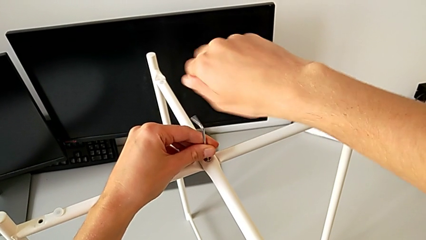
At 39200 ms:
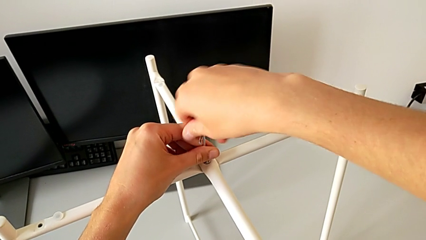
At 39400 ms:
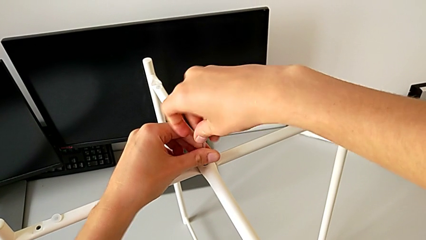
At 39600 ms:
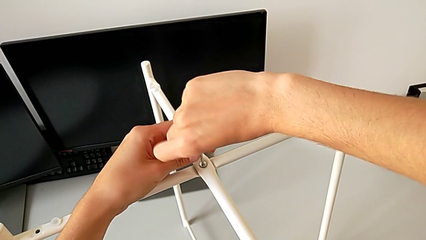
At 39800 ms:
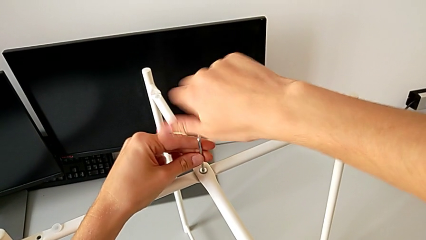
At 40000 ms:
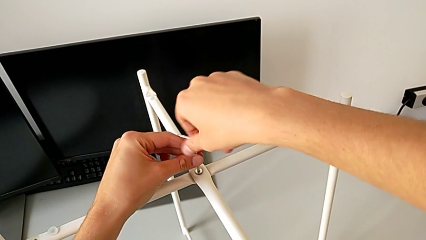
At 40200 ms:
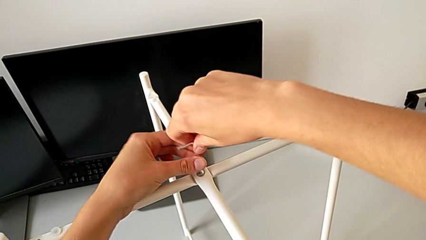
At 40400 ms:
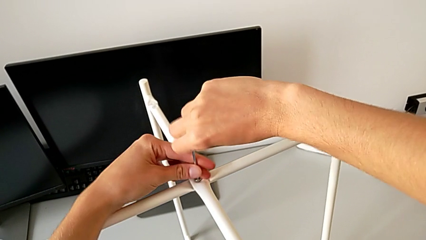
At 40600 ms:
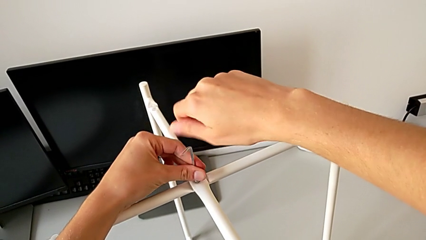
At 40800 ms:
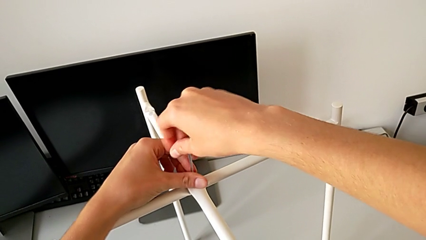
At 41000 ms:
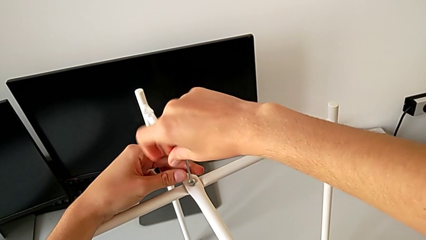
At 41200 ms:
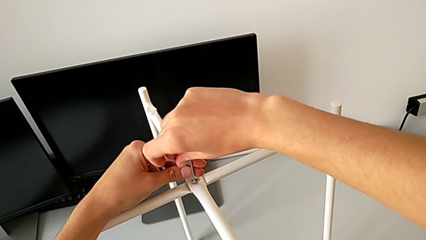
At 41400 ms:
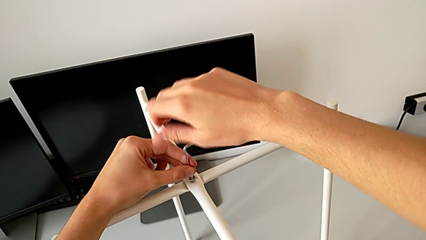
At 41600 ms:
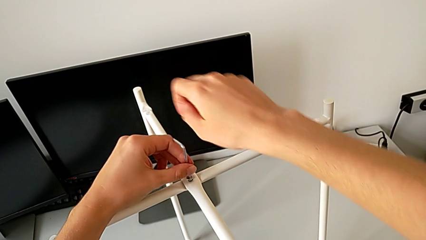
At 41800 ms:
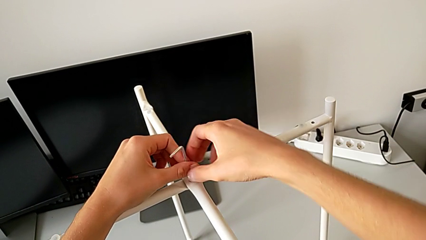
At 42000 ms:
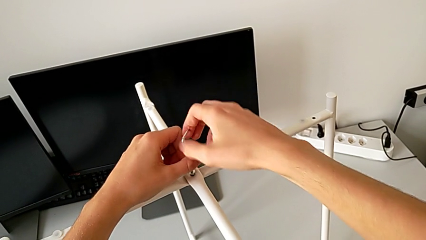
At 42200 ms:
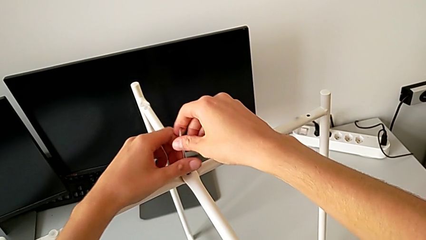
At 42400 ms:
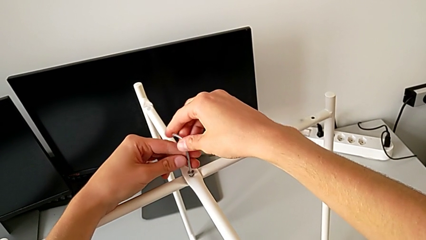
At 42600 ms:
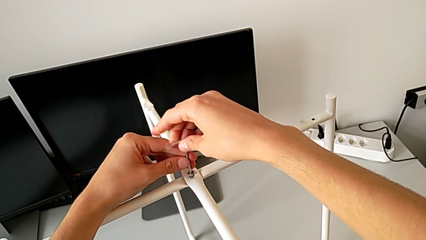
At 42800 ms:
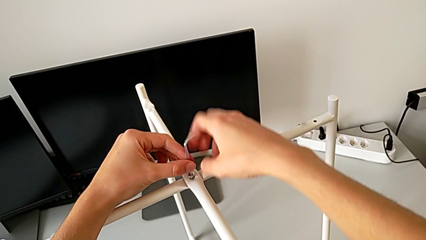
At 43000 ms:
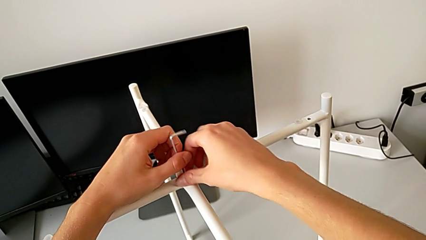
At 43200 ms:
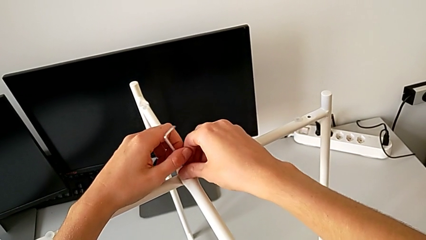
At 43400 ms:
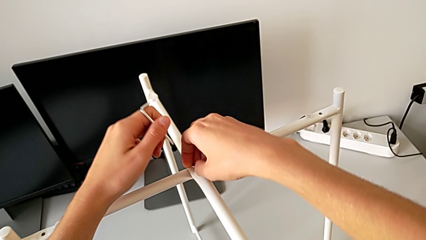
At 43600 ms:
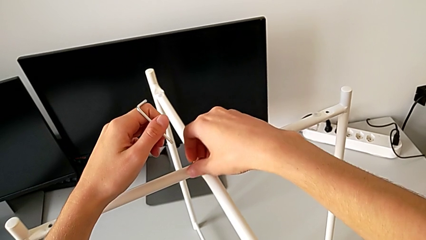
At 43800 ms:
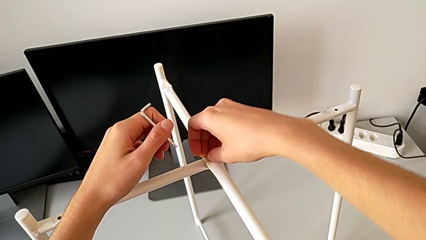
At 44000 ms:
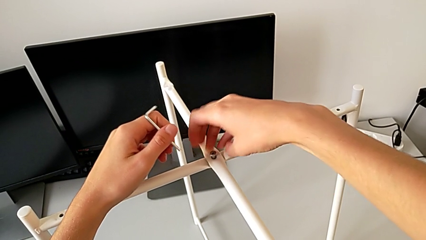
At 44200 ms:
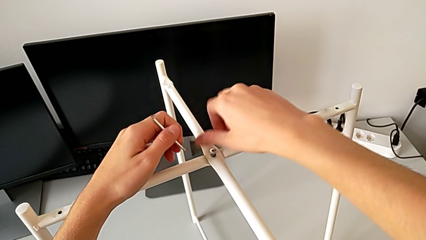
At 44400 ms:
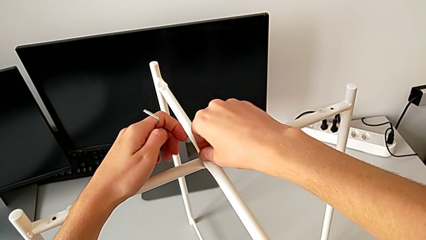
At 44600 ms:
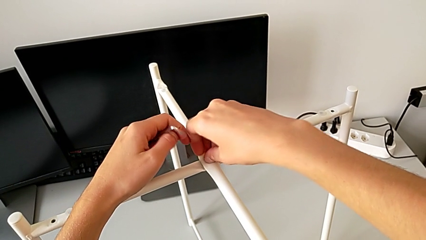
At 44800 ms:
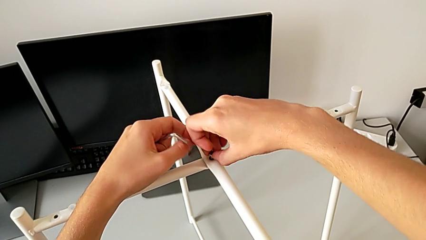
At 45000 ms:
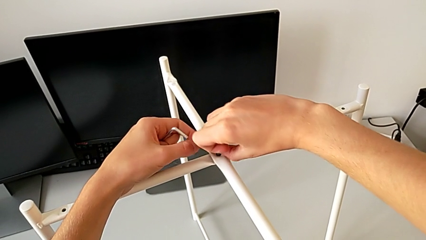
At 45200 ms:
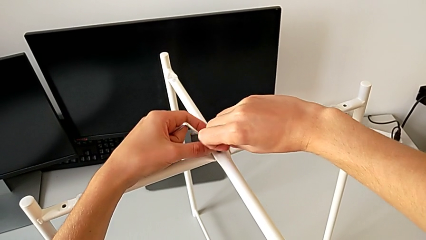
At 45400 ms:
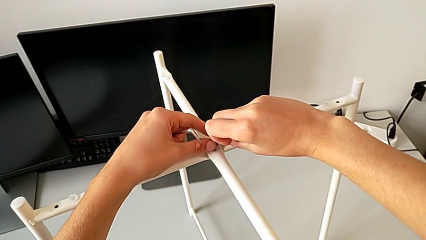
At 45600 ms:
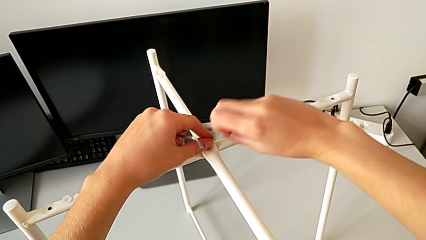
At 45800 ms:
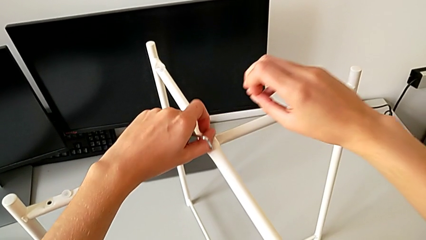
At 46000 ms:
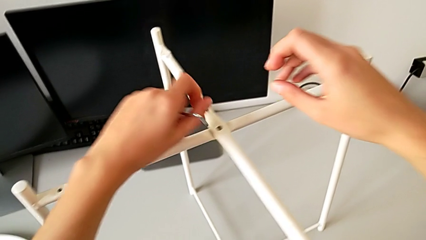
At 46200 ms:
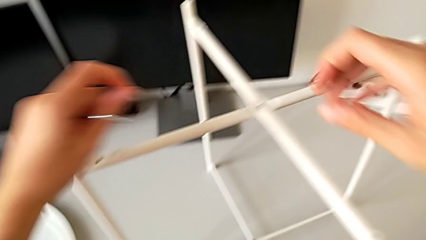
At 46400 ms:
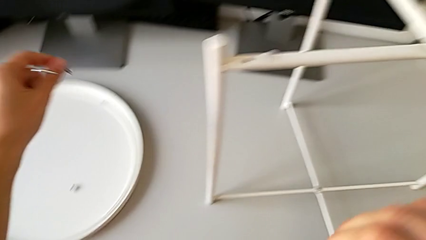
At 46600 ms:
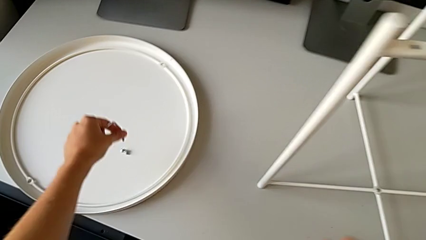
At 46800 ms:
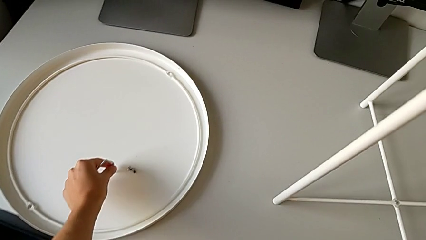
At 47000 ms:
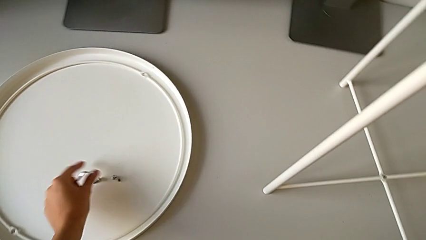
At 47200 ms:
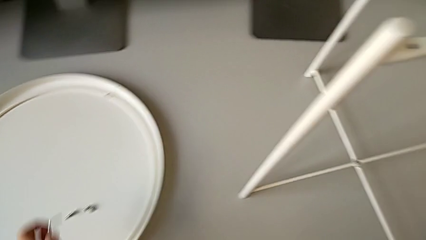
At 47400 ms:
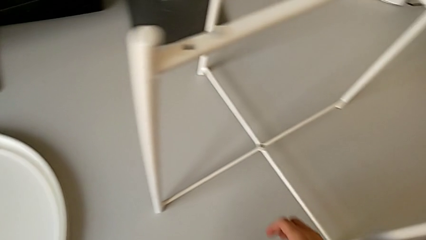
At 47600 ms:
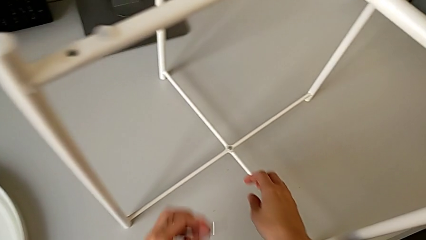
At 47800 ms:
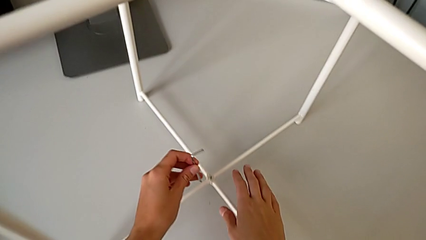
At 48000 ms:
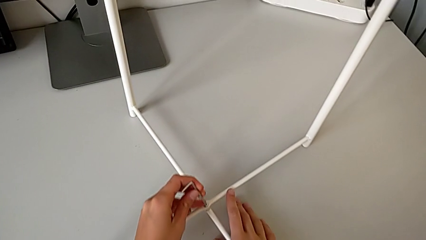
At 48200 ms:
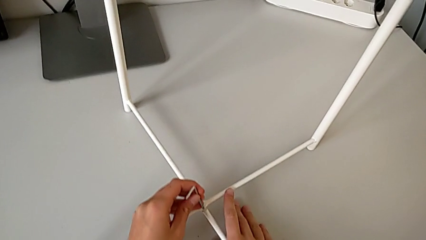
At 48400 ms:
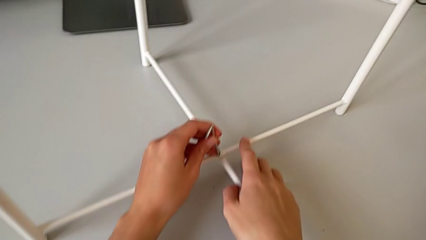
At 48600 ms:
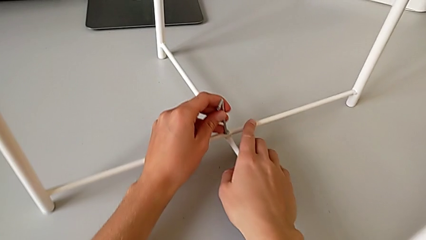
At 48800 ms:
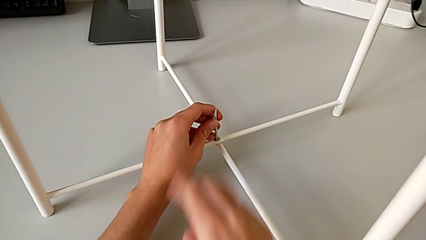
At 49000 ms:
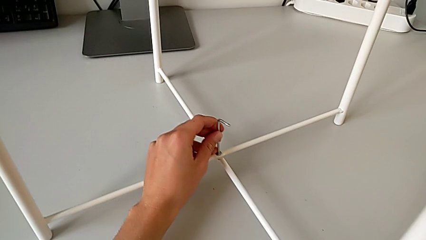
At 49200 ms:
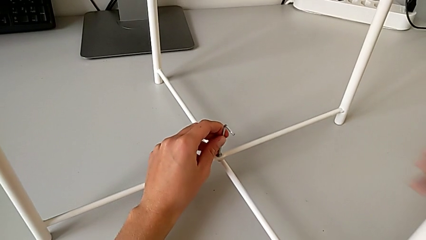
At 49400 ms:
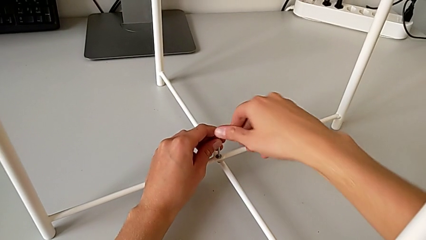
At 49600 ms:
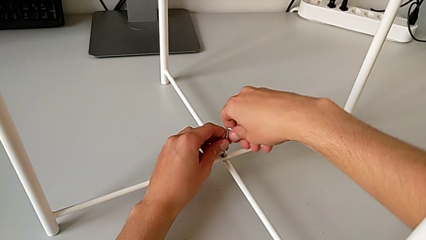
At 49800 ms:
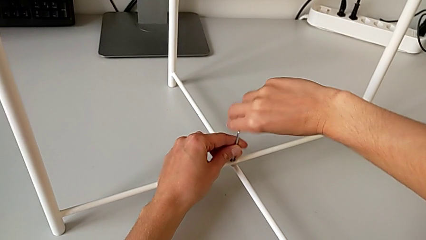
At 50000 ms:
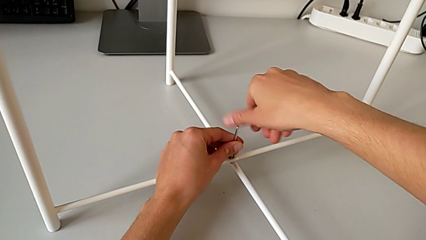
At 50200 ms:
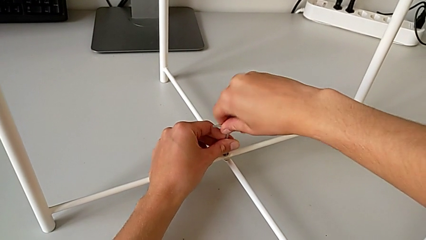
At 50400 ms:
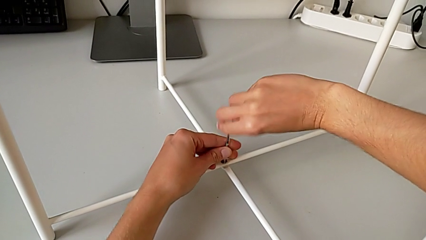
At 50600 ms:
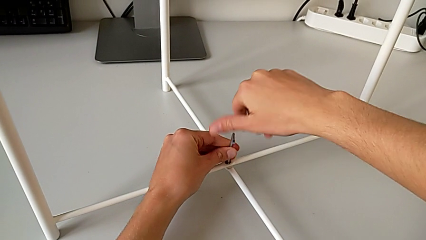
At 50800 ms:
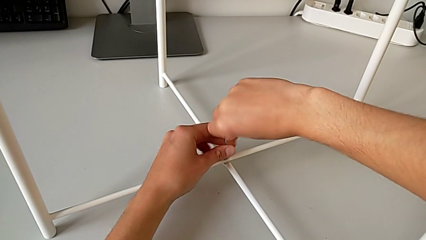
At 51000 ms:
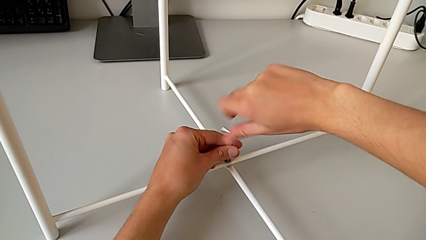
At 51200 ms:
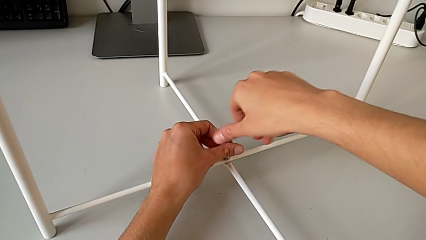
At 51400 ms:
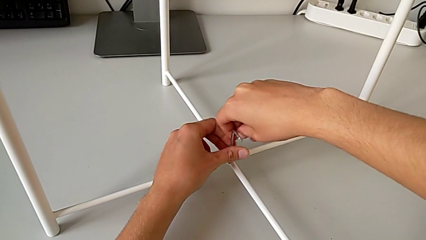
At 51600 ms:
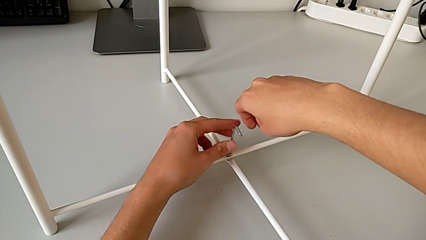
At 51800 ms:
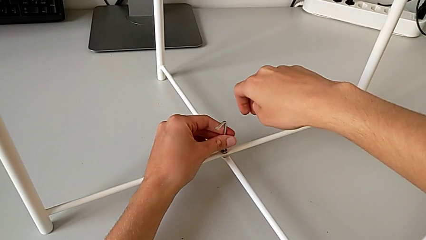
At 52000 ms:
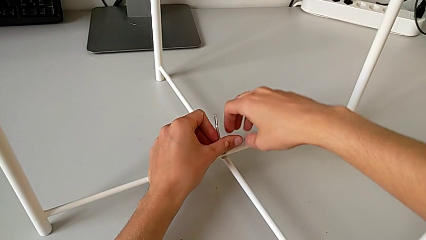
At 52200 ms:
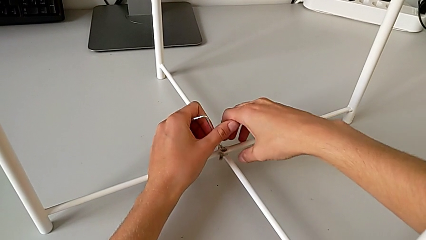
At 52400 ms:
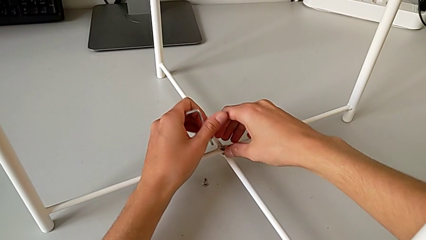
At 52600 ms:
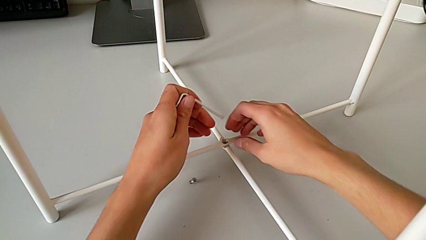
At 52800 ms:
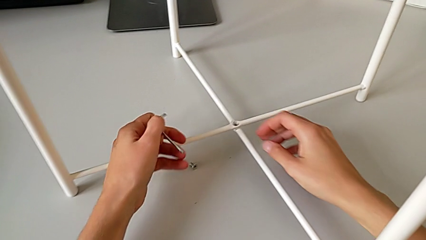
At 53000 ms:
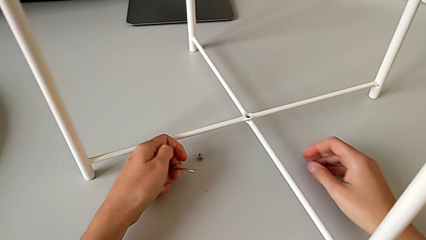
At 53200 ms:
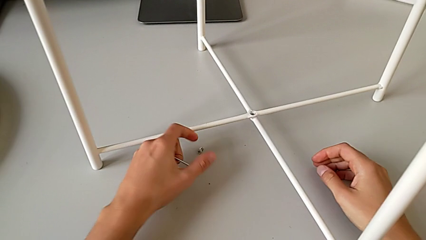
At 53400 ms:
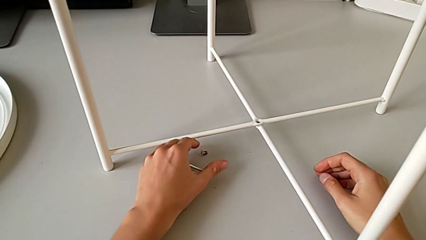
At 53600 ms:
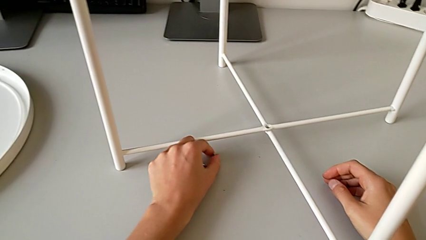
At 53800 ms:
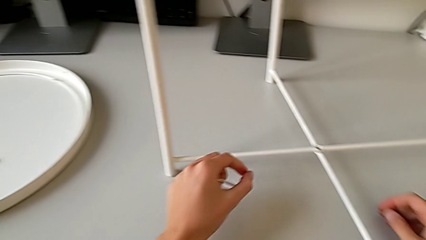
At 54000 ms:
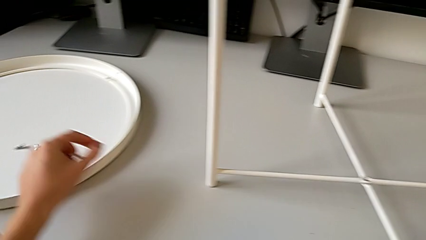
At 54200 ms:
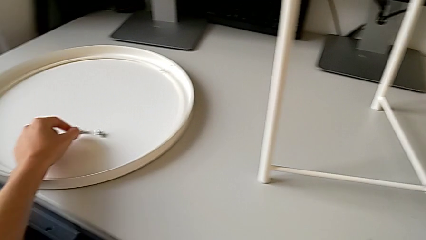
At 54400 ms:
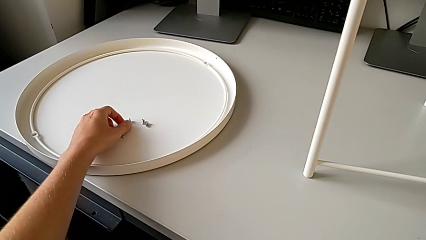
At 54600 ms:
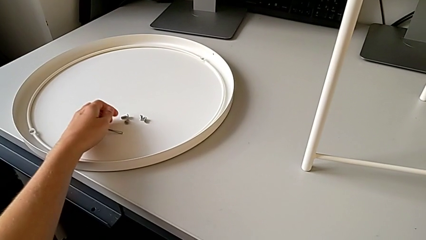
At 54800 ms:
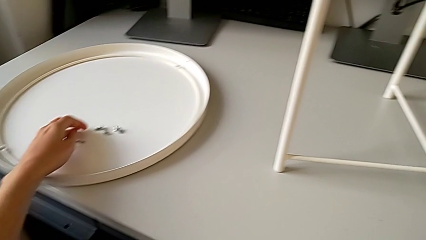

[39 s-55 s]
The camera wearer is unscrewing the legs of the table with an Allen wrench. They keep unscrewing the hex socket head, withdraw the Allen wrench with the left hand, unscrew the hex socket head with the right hand, disassemble it, place it, approach the hex socket head, insert the Allen wrench, unscrew the hex socket head, withdraw the Allen wrench with the left hand, wrongly drop the hex socket head with the right hand, grab it and place it.
